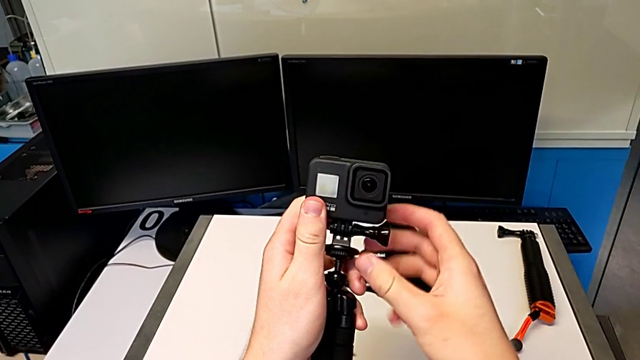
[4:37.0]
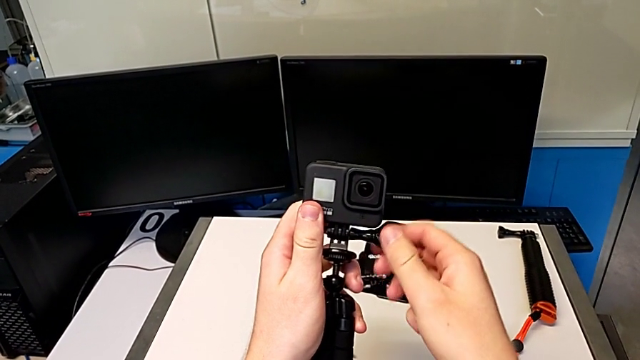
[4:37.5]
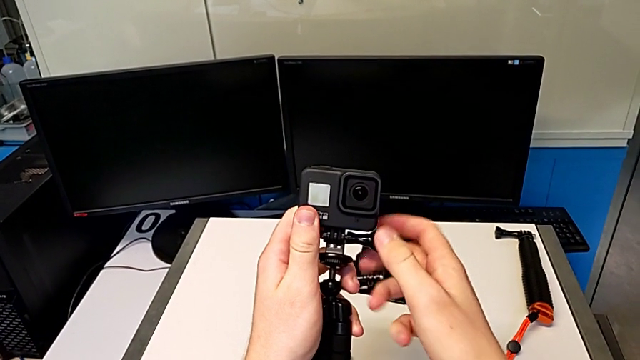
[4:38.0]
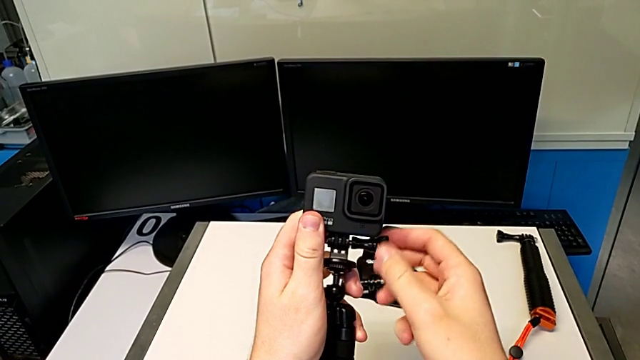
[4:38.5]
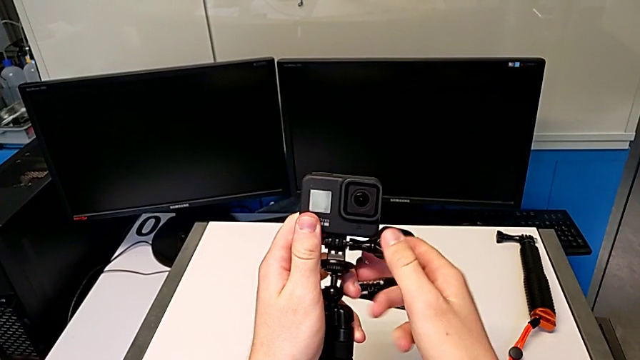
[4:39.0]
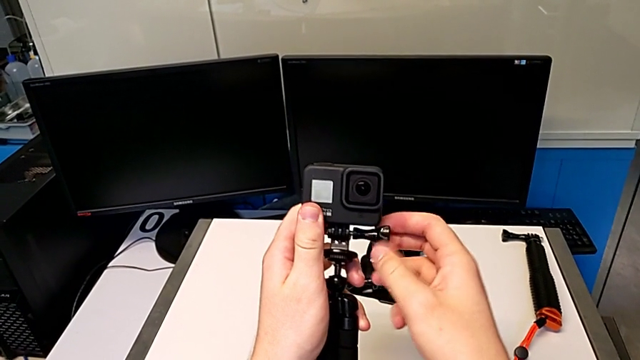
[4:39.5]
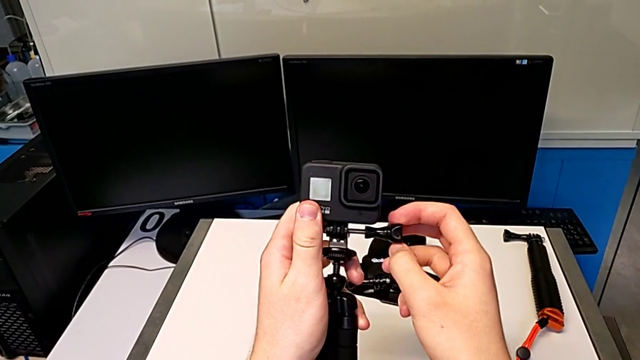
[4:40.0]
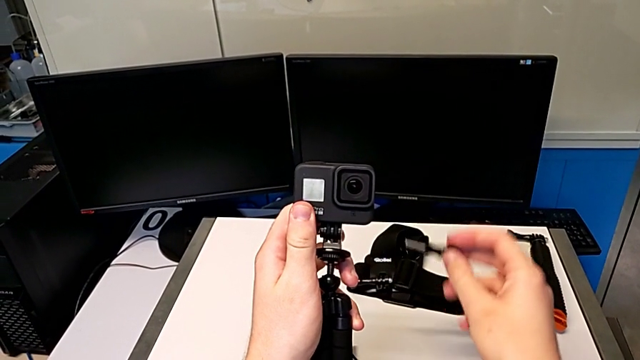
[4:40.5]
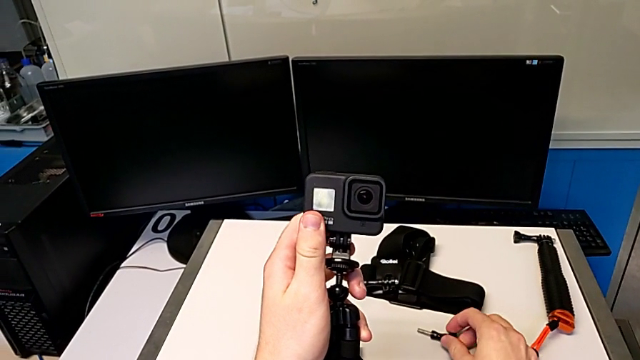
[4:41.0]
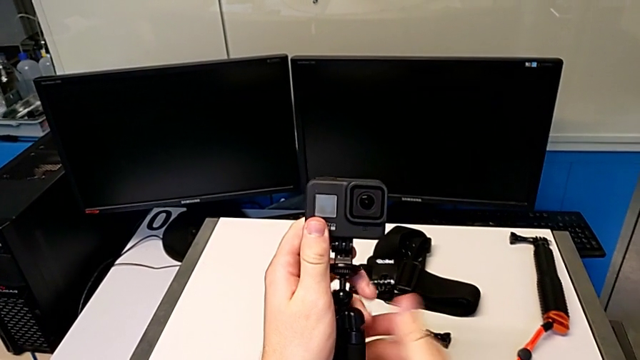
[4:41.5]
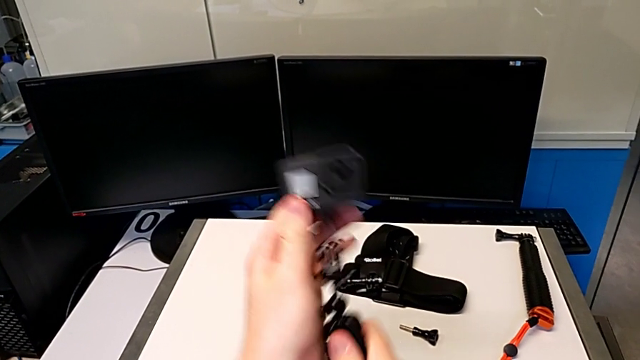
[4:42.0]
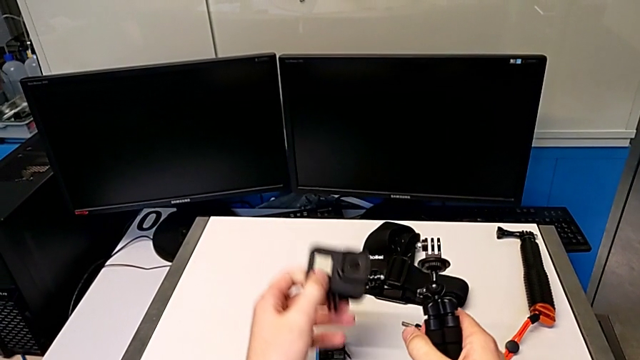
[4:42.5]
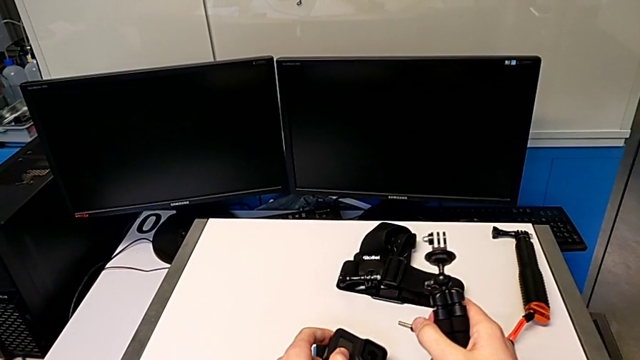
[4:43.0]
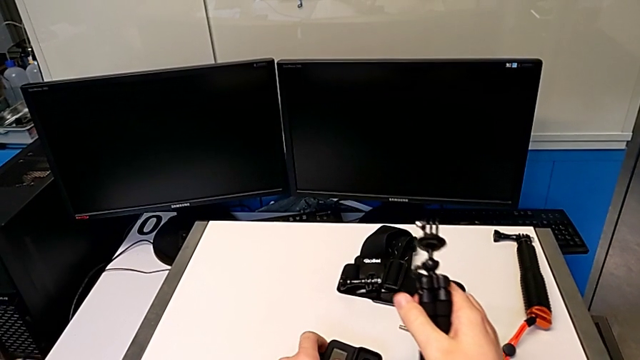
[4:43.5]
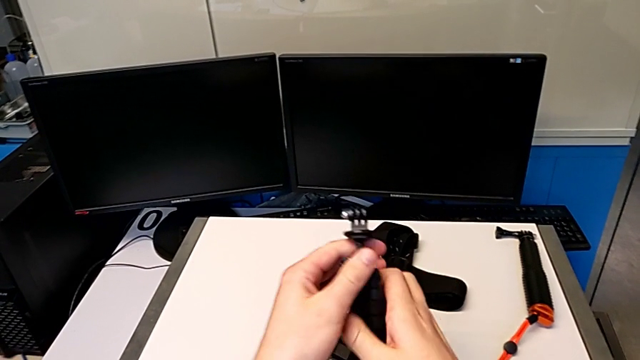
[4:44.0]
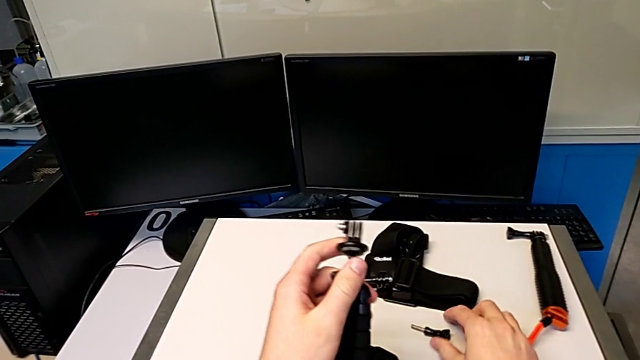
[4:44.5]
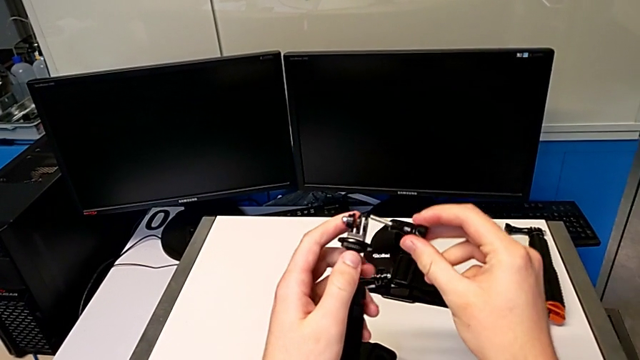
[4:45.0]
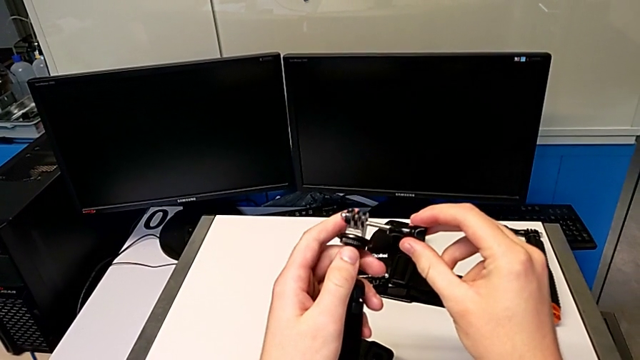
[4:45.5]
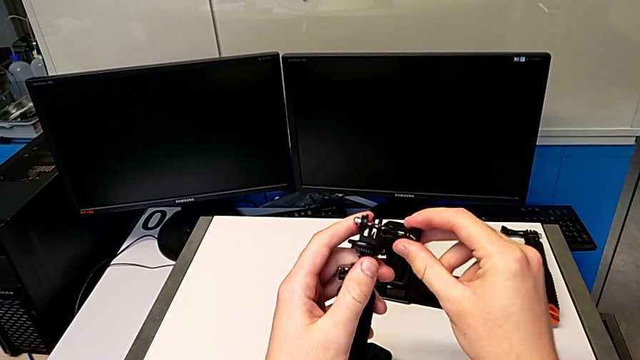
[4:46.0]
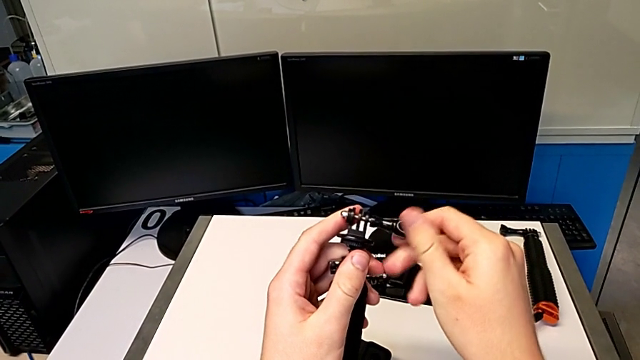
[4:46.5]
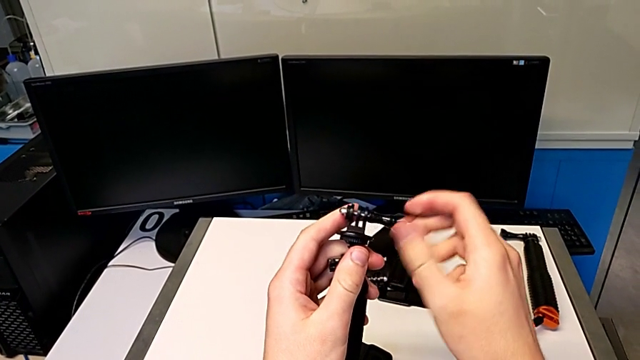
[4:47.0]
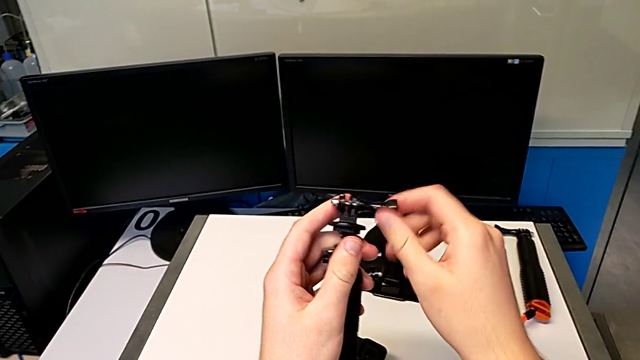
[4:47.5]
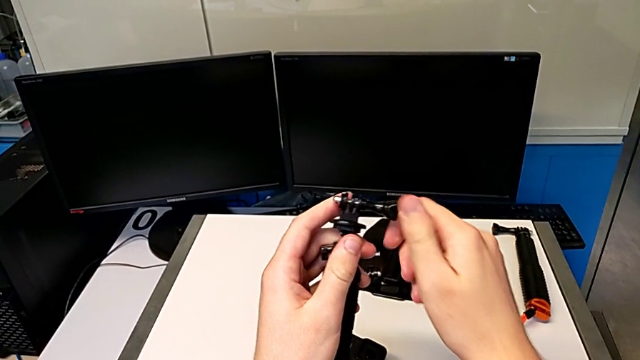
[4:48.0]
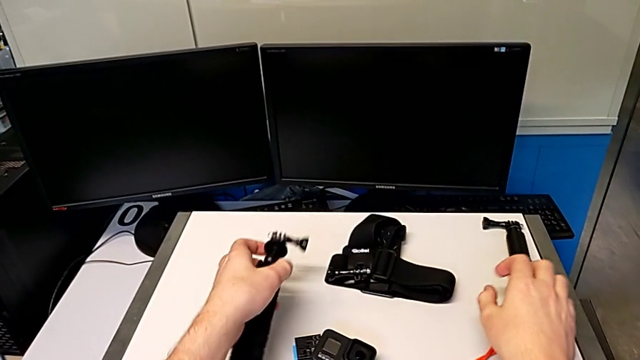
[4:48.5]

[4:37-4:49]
The camera wearer is exchanging the tripod for a handheld grip. They unscrew the screw, drop it, withdraw the GoPro, place it, lift the screw and screw it.

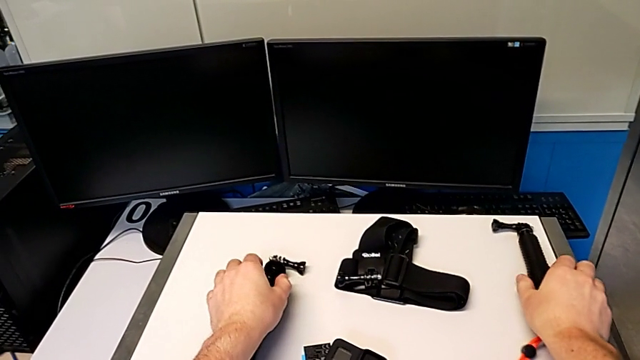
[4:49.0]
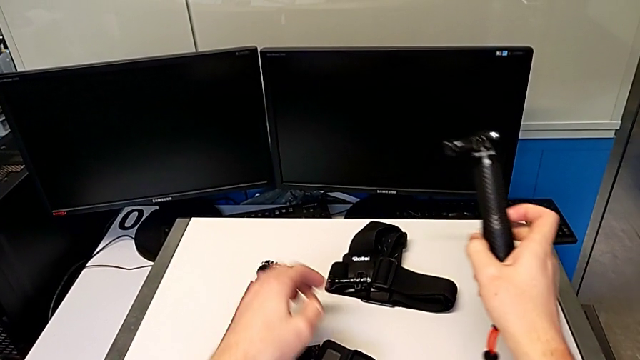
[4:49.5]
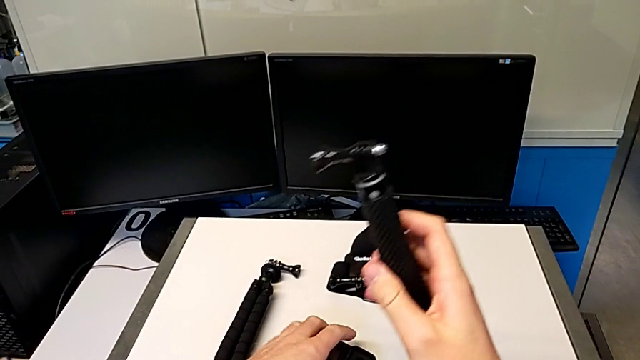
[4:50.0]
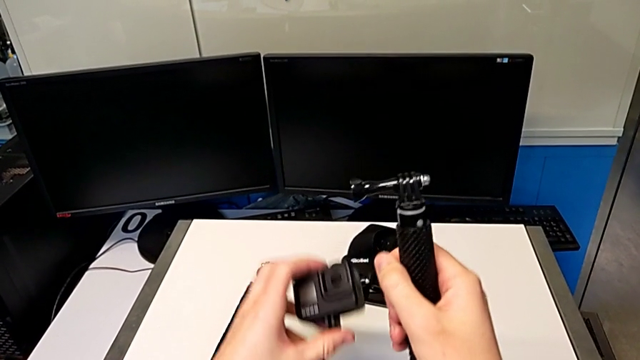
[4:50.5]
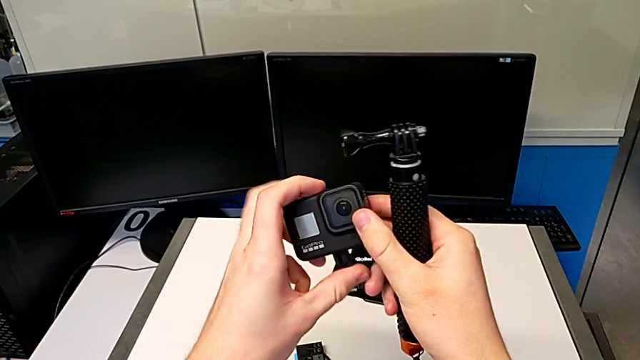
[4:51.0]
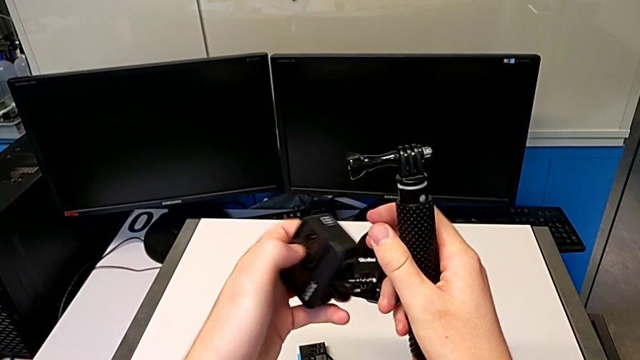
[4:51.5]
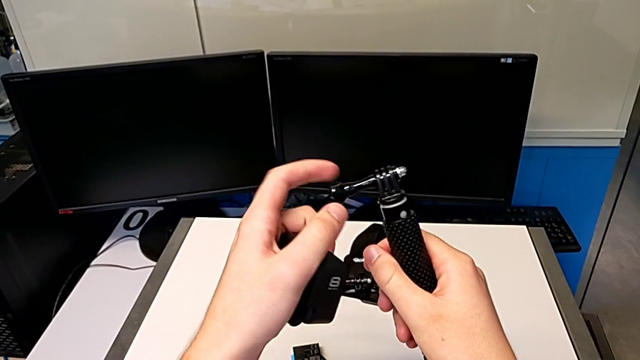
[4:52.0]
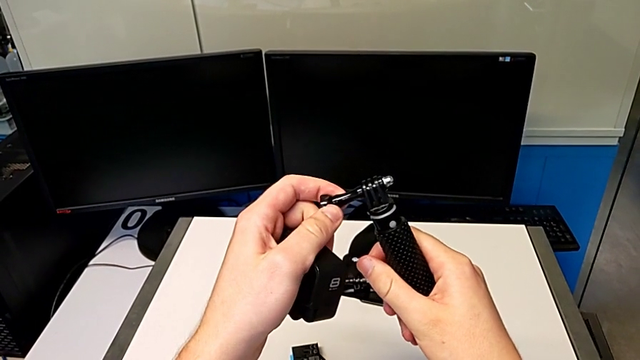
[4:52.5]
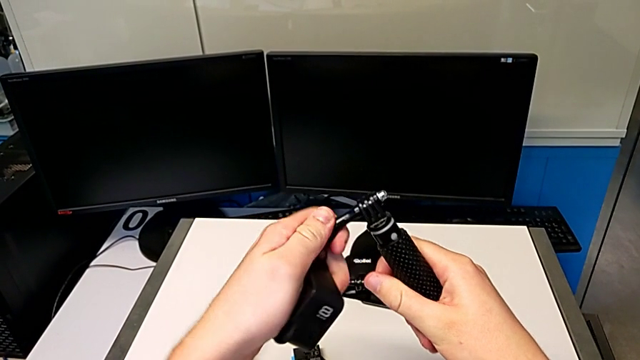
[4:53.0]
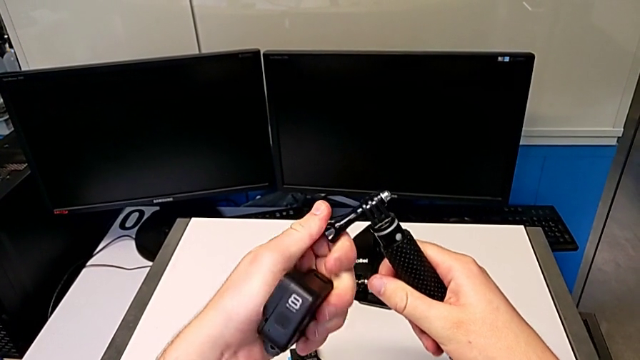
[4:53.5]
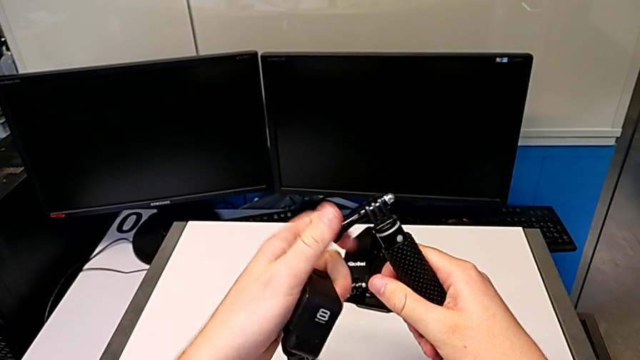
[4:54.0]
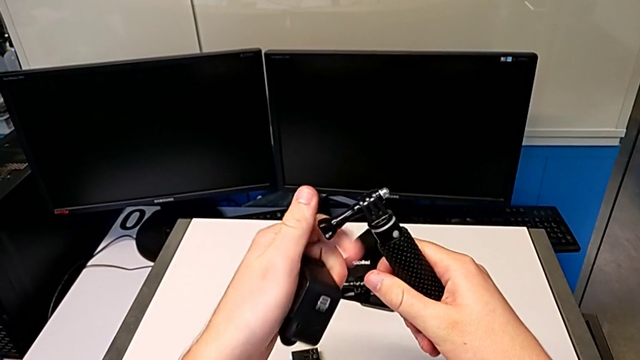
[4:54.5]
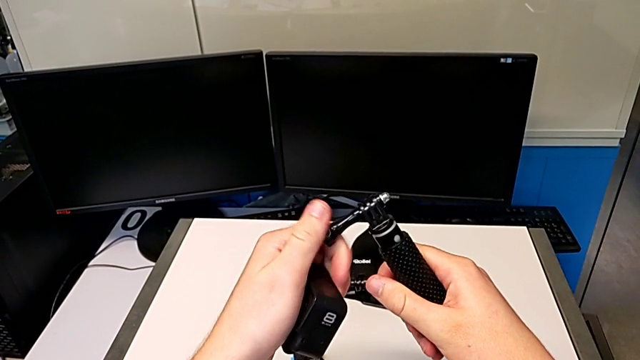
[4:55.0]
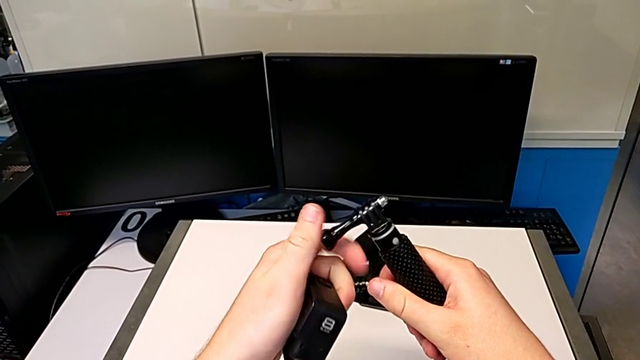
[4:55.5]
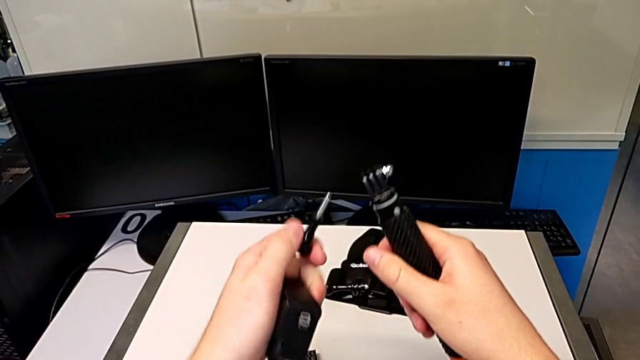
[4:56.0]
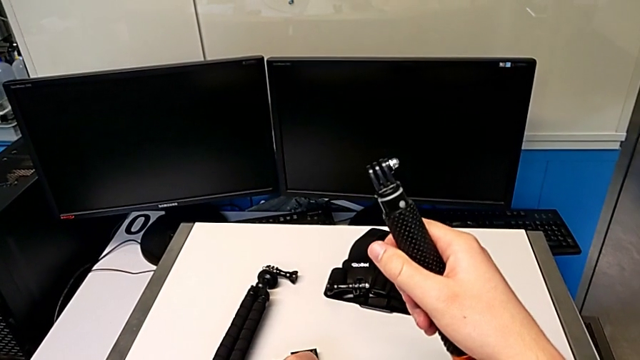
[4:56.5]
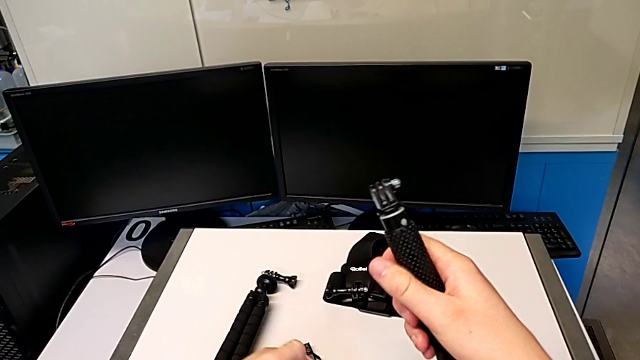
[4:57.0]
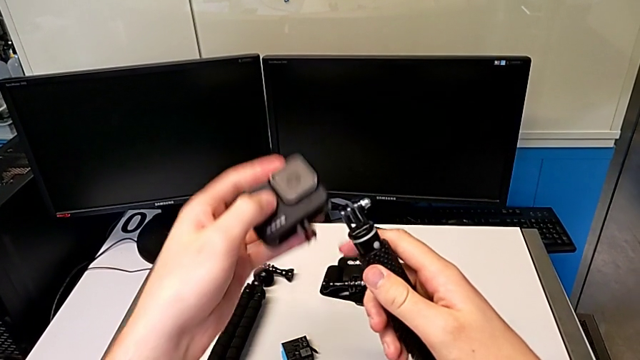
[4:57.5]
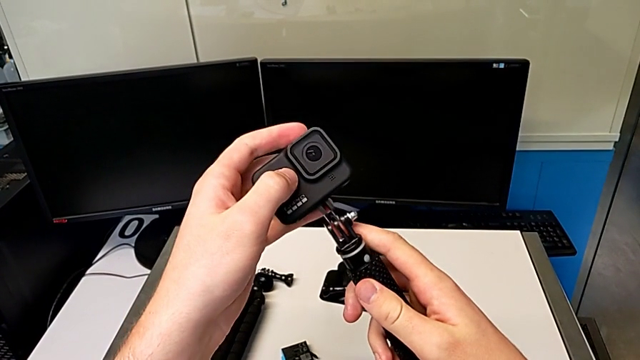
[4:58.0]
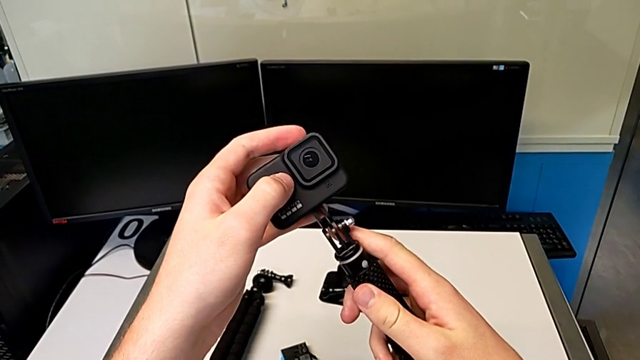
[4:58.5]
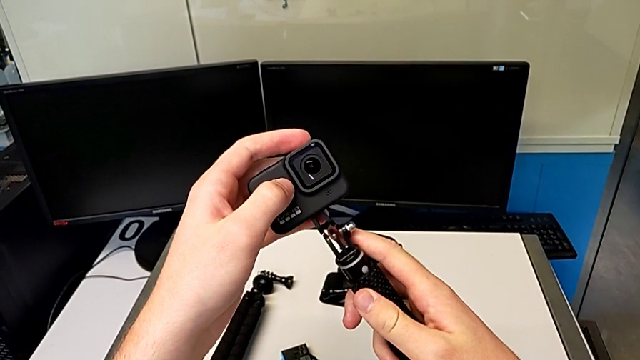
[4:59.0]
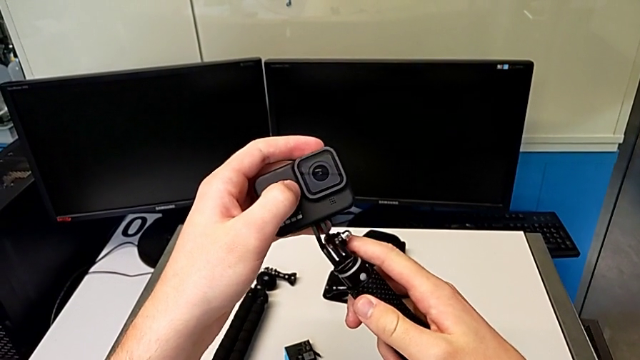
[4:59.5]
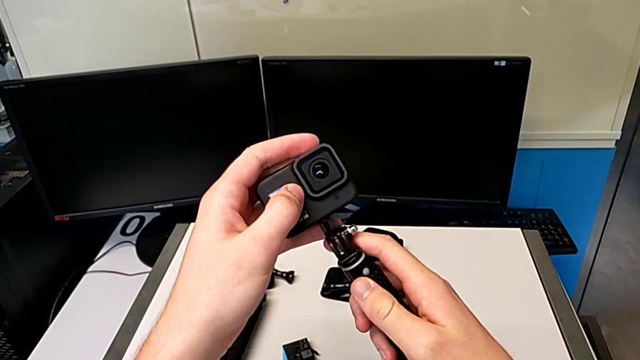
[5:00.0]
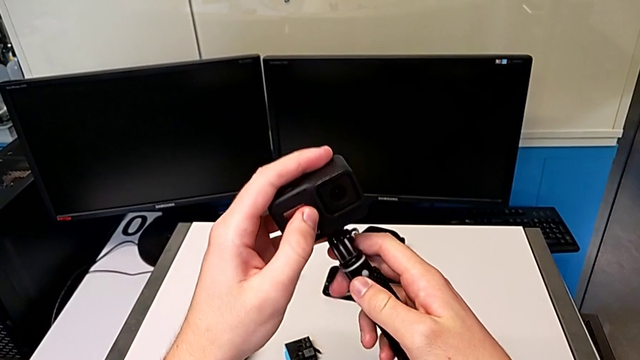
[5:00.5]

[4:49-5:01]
The camera wearer is exchanging the tripod for a handheld grip. They place the tripod, grab the handheld grip, unscrew the screw and wrongly insert the GoPro.
